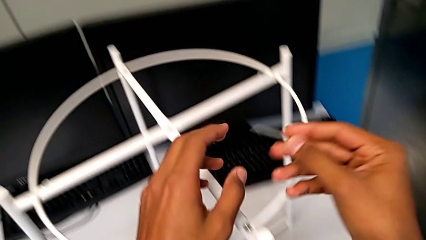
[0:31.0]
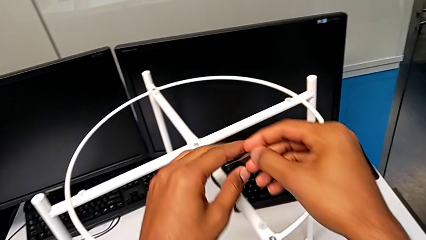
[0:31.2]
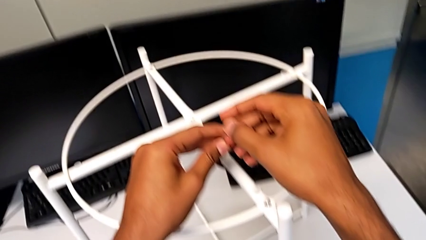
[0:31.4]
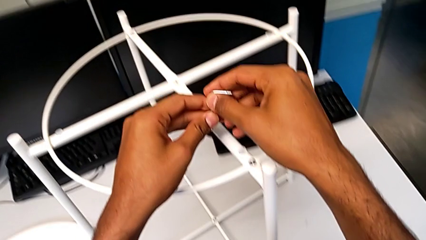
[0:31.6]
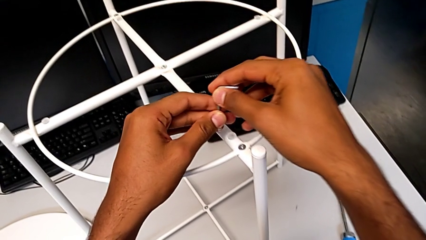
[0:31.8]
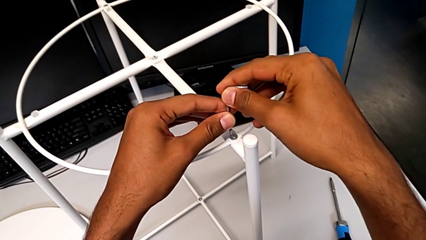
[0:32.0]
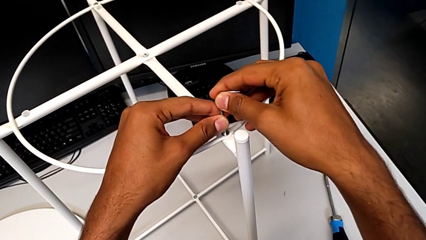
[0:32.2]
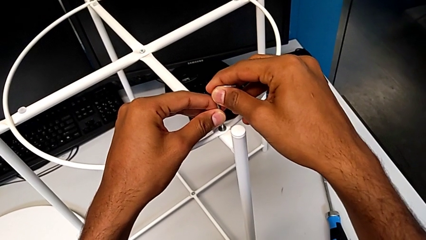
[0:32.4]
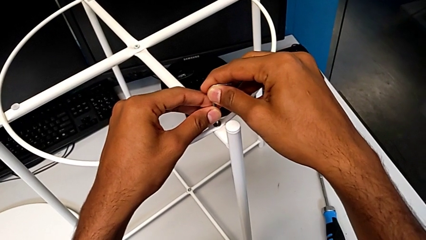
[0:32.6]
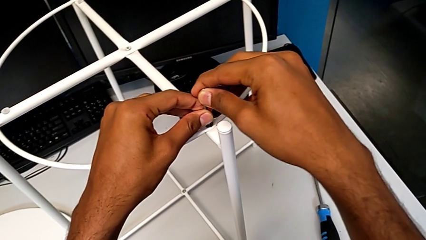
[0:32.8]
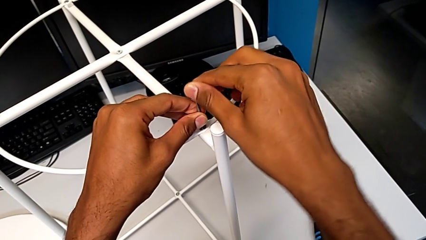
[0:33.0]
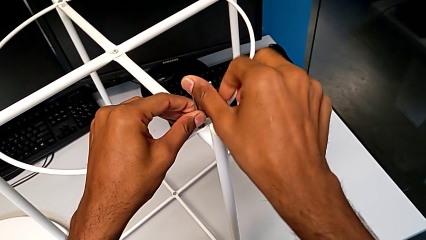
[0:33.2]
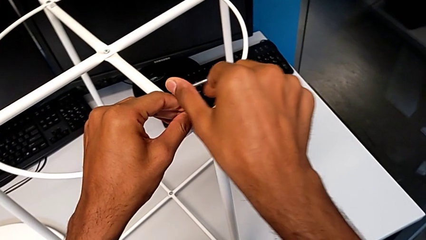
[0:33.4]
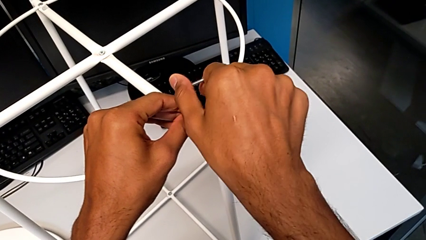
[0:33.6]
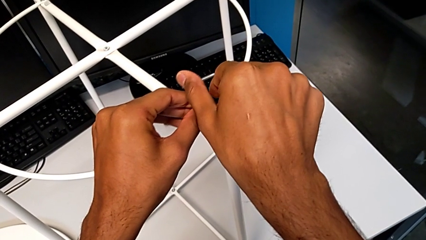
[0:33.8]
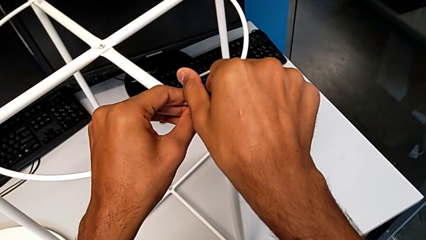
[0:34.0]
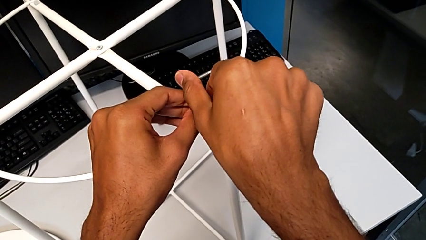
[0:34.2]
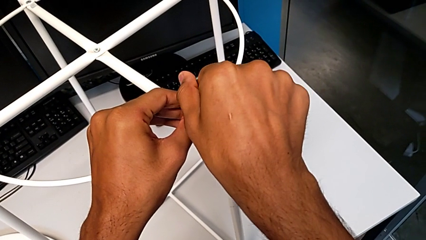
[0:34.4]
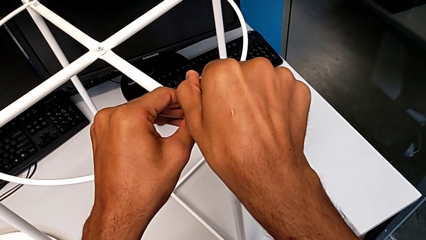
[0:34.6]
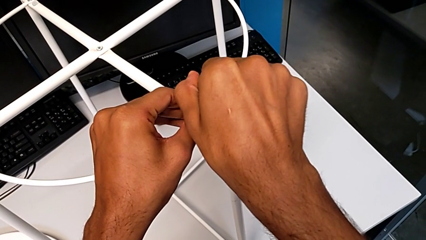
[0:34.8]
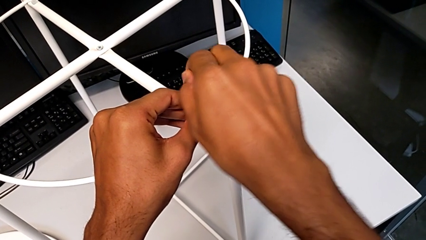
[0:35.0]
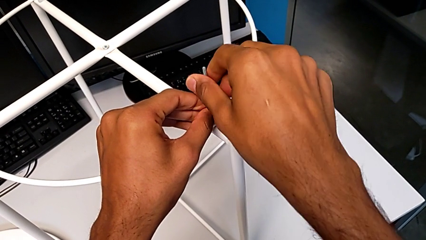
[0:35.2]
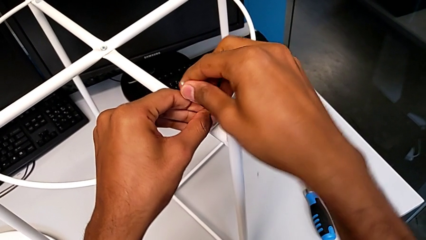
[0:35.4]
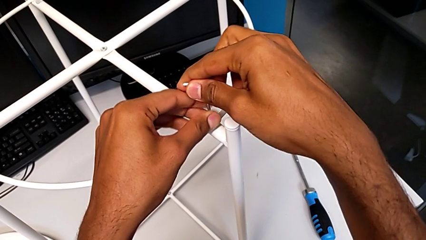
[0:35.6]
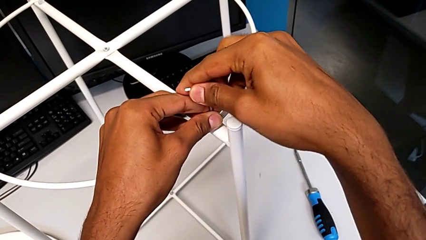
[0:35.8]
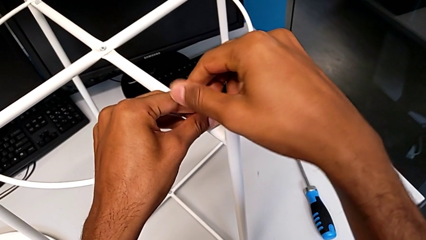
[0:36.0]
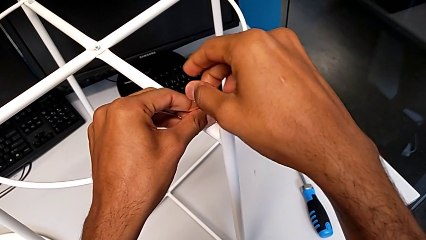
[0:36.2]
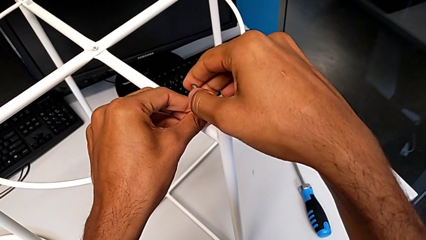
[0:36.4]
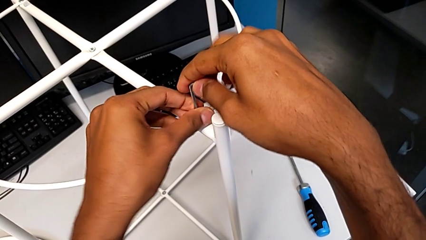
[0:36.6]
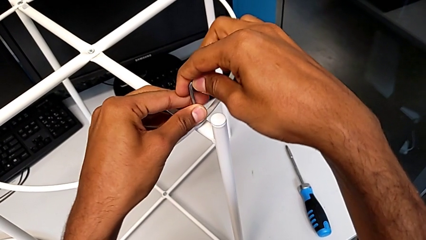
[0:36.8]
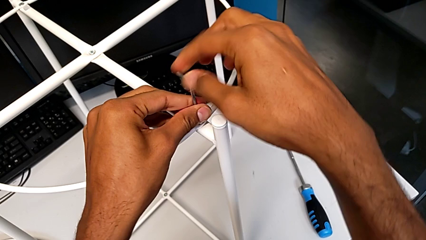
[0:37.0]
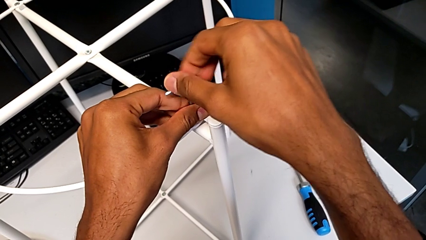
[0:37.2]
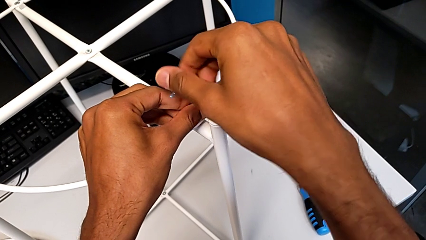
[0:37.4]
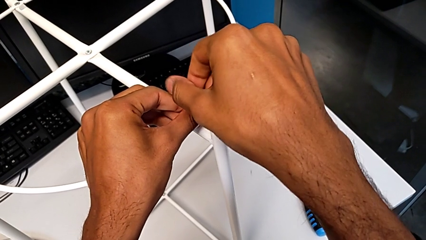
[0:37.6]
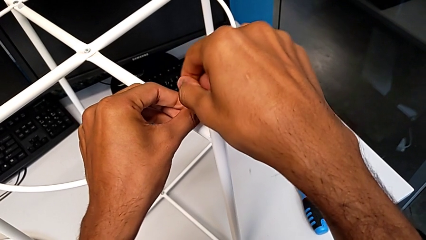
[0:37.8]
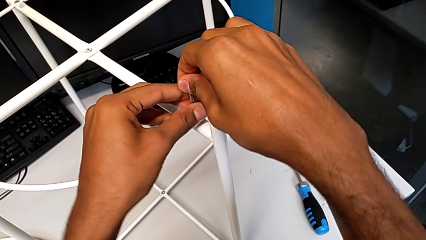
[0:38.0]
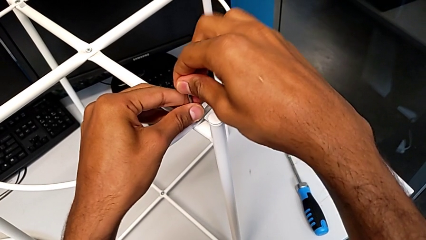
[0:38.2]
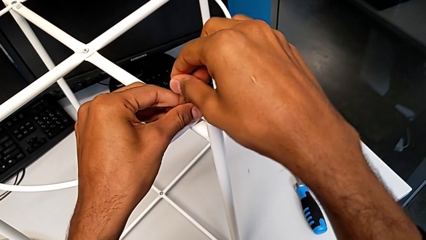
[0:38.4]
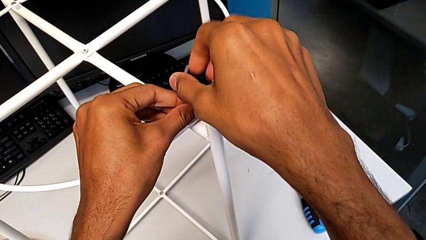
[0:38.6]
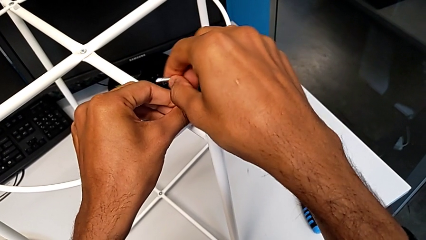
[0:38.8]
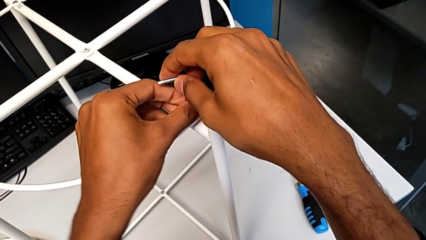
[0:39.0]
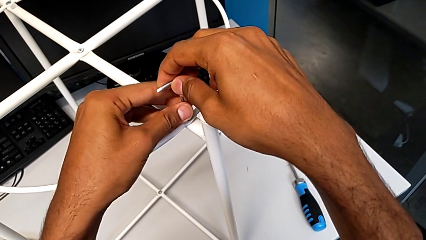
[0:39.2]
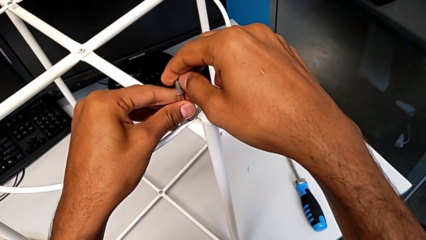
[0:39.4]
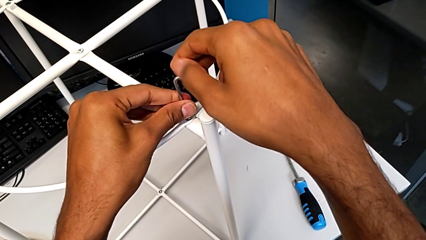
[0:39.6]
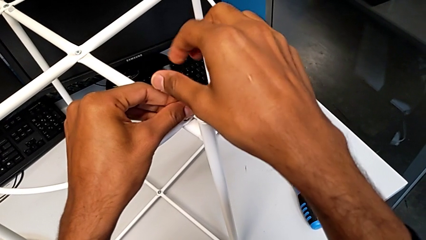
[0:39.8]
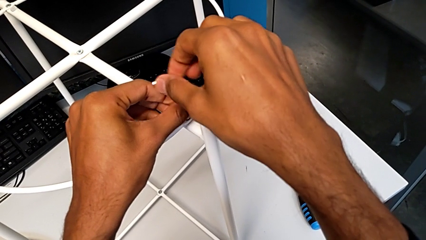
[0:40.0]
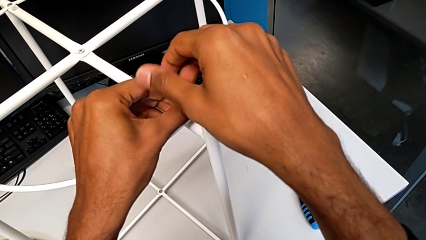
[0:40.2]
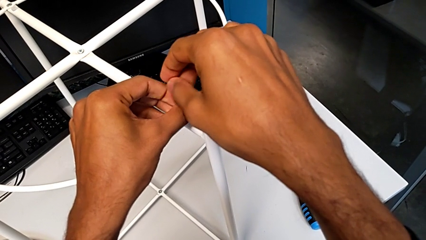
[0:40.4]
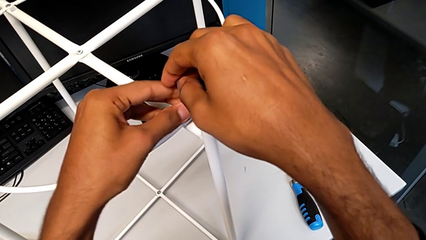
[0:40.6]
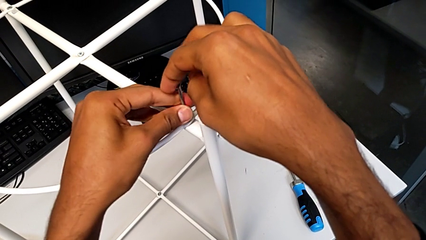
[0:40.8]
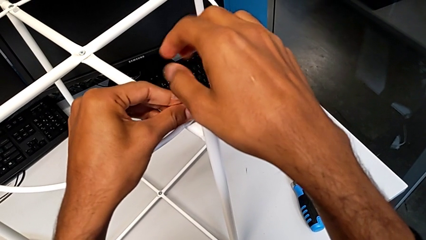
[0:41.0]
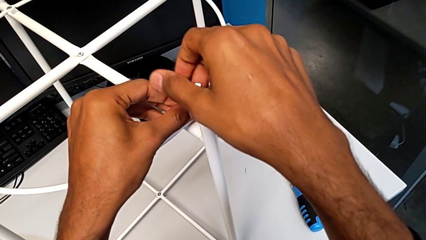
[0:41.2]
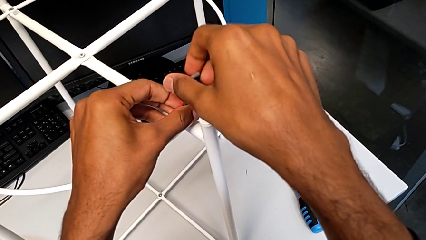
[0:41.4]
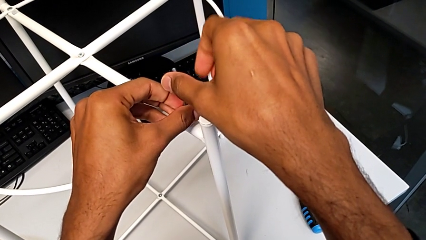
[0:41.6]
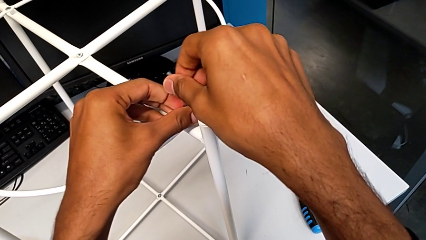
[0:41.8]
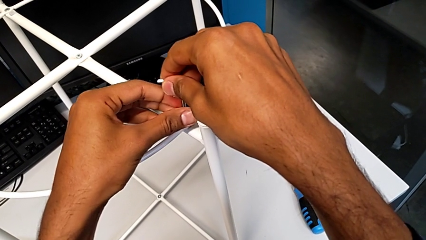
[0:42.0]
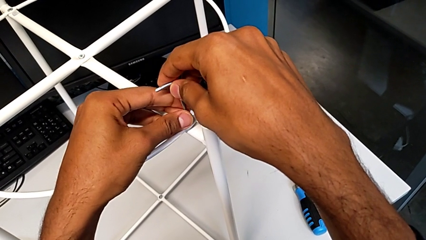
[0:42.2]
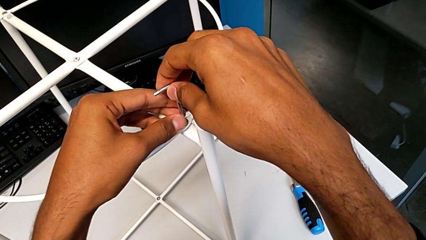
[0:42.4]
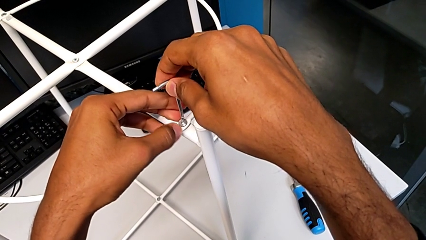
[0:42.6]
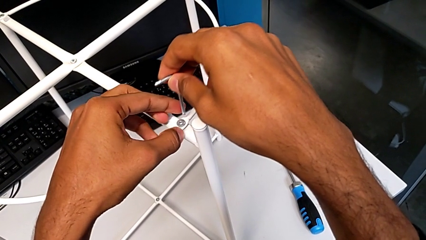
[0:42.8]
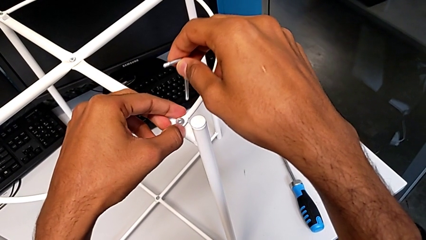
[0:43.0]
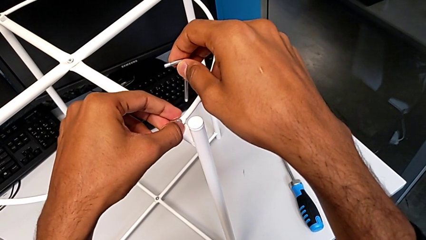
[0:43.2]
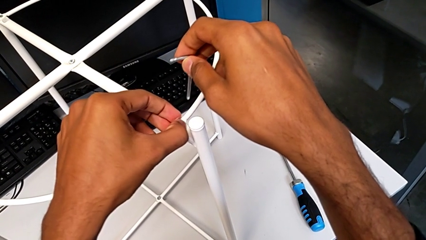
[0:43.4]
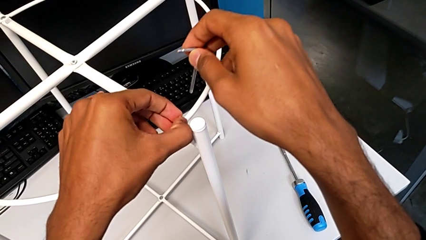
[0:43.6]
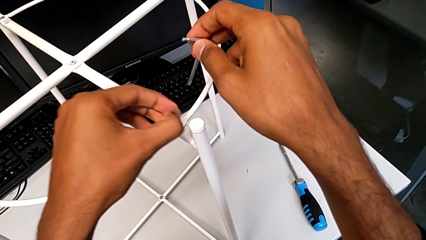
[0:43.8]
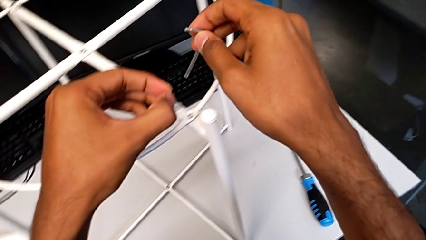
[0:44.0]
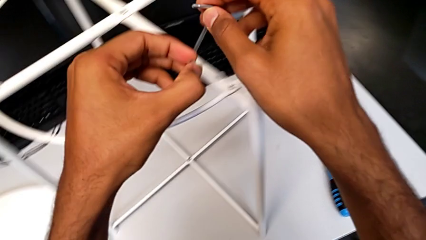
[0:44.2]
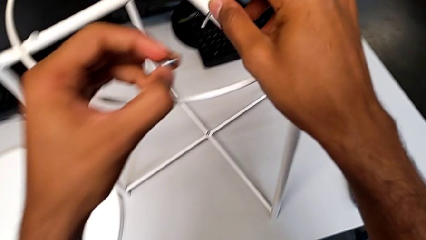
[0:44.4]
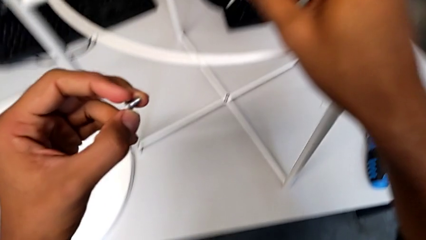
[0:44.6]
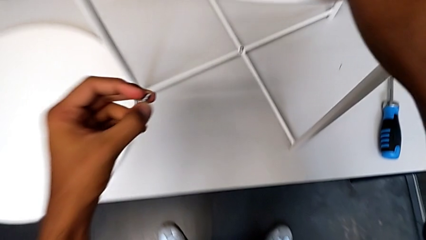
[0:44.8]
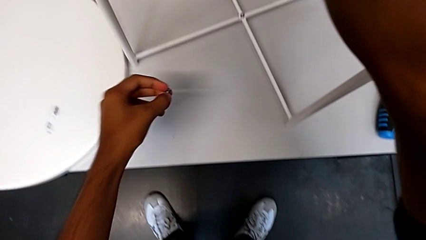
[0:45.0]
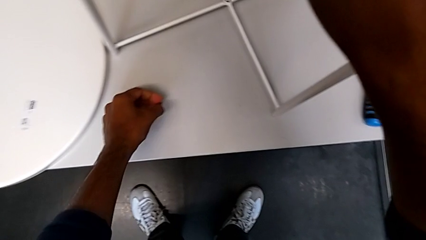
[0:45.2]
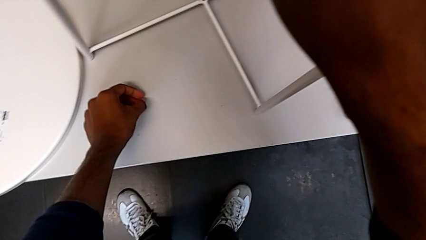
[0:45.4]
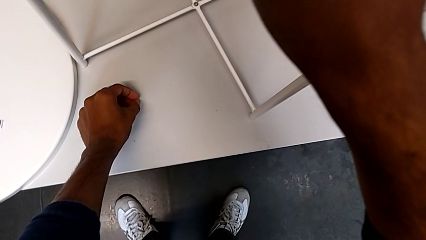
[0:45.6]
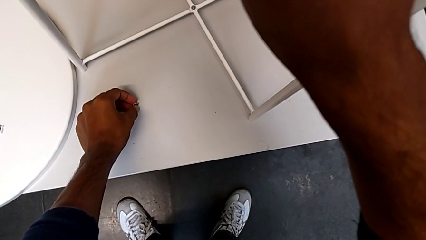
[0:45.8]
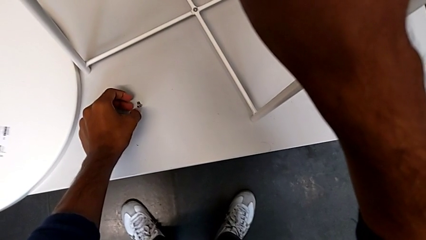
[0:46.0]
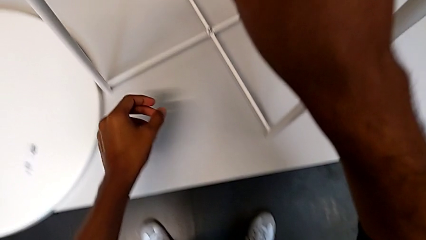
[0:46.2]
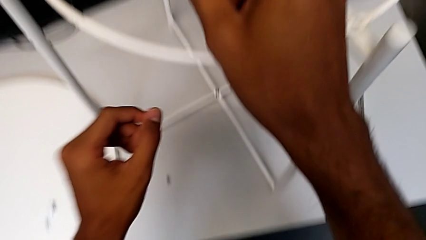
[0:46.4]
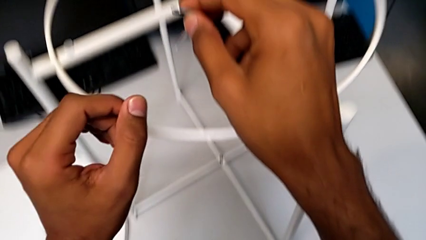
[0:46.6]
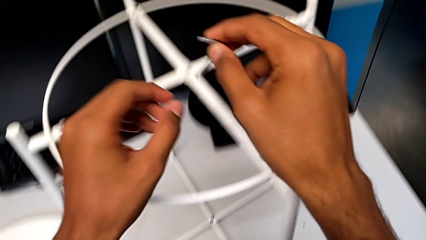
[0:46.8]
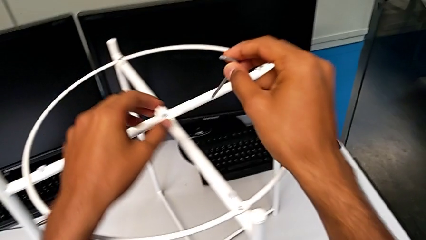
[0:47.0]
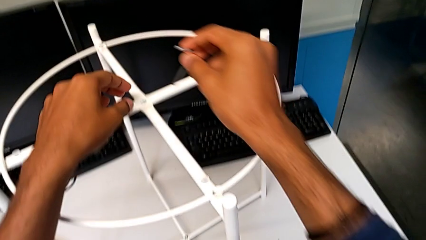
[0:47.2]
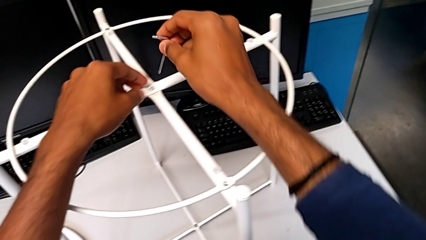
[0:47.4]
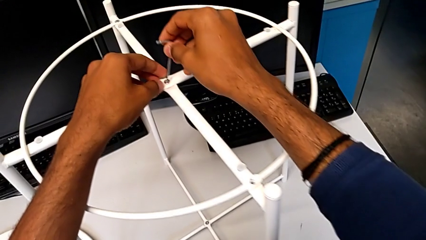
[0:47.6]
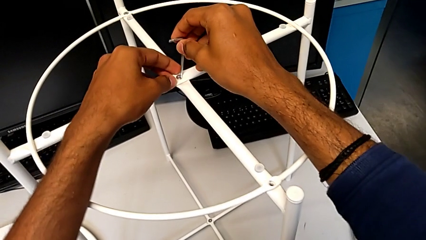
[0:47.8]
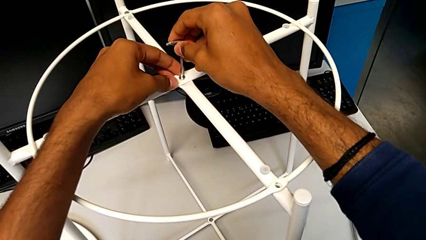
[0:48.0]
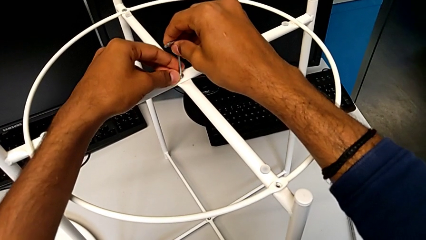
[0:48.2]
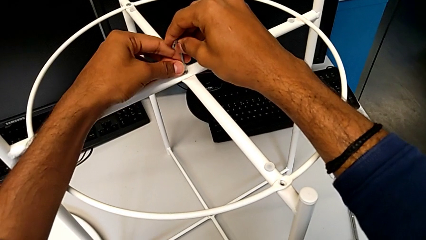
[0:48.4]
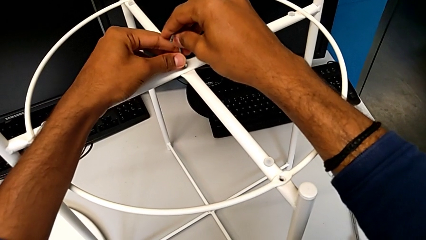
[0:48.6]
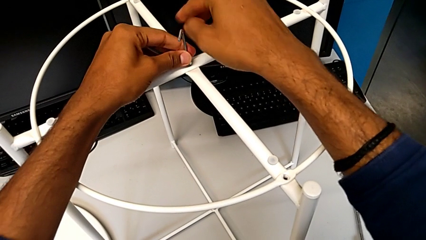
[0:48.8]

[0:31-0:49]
The camera wearer is removing the circle from the base. They approach the hex socket head, insert the Allen wrench, unscrew the hex socket head, withdraw the Allen wrench, disassemble the hex socket head, place it, approach the hex socket head and insert the Allen wrench.
